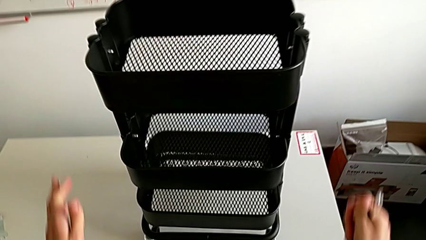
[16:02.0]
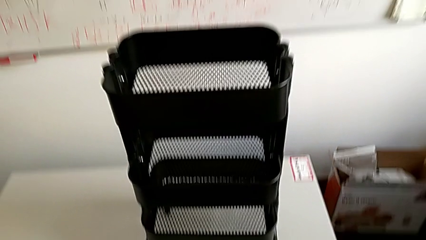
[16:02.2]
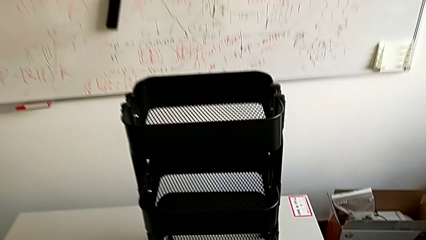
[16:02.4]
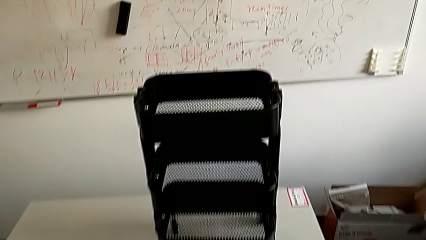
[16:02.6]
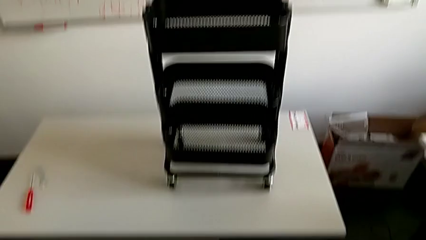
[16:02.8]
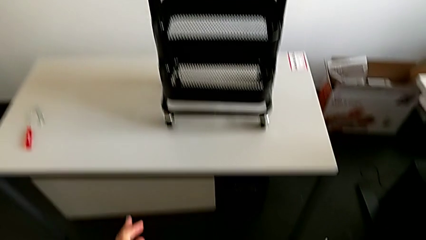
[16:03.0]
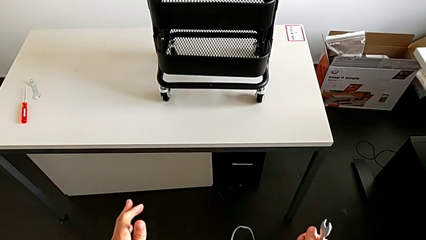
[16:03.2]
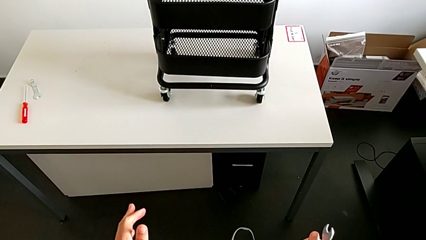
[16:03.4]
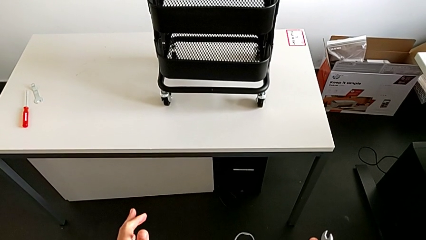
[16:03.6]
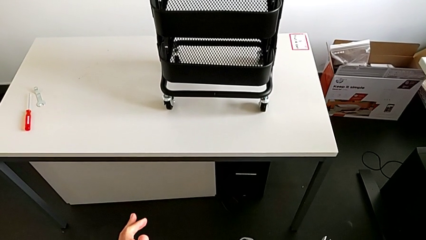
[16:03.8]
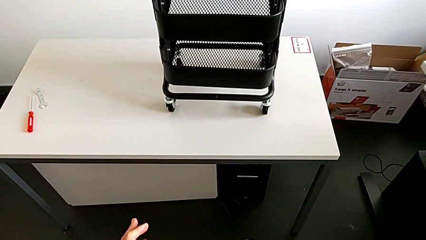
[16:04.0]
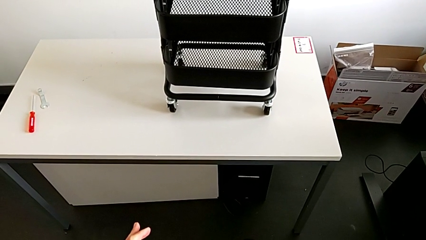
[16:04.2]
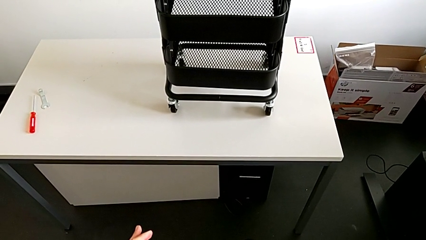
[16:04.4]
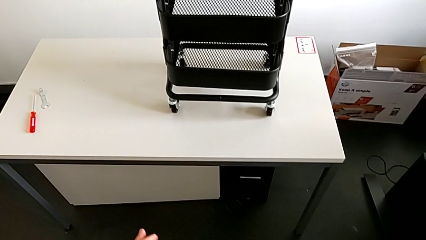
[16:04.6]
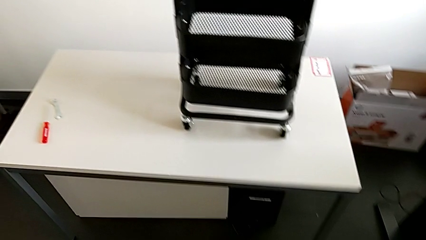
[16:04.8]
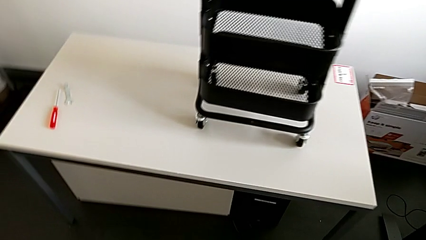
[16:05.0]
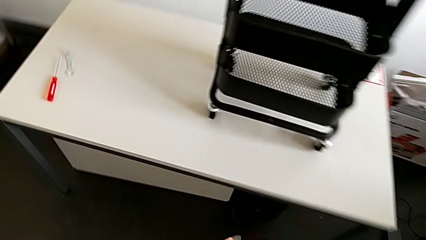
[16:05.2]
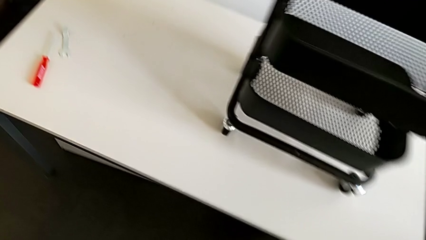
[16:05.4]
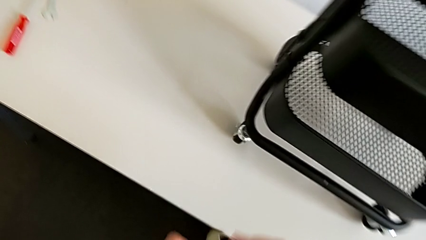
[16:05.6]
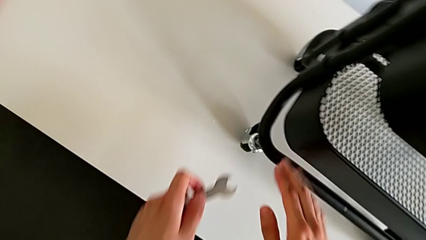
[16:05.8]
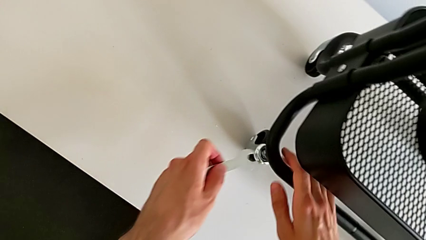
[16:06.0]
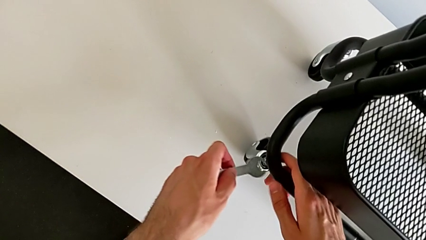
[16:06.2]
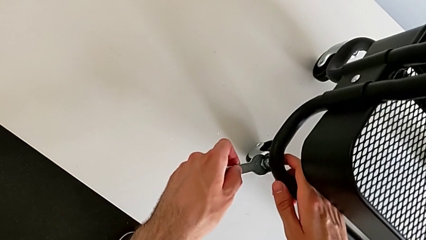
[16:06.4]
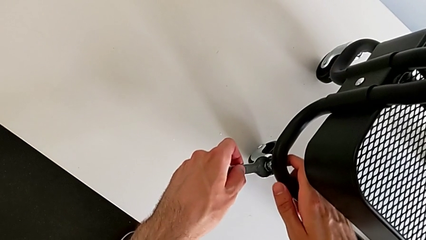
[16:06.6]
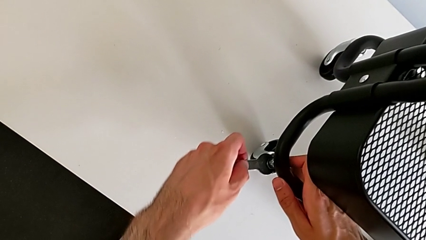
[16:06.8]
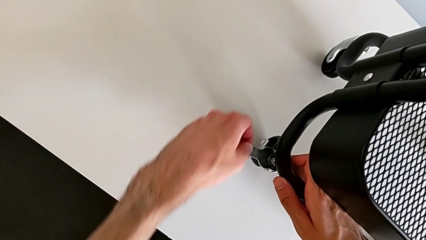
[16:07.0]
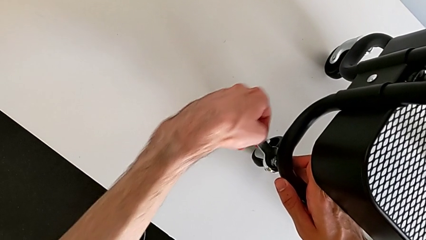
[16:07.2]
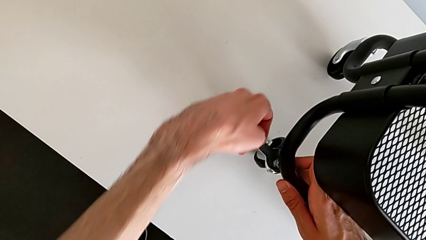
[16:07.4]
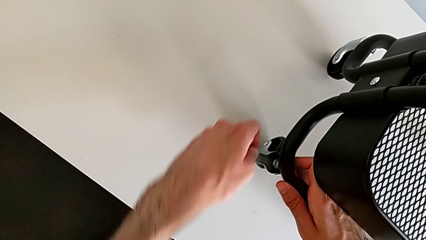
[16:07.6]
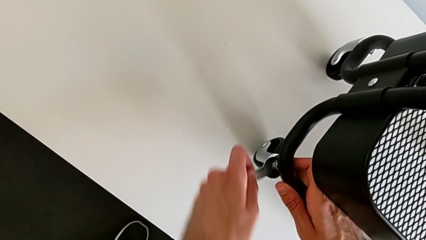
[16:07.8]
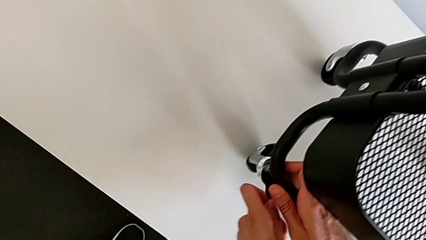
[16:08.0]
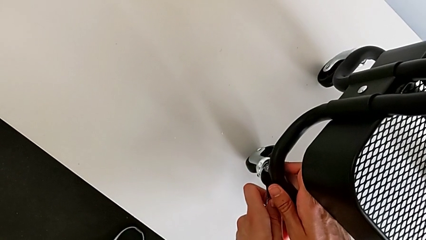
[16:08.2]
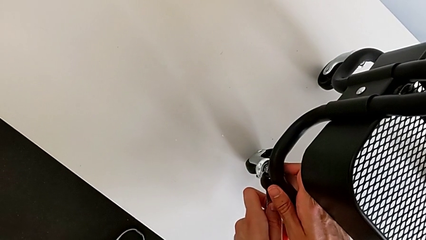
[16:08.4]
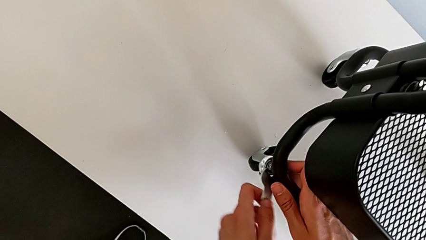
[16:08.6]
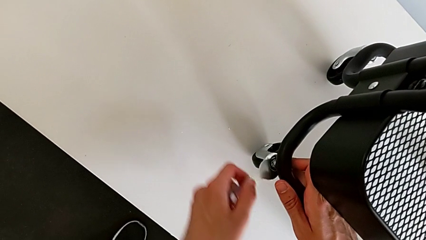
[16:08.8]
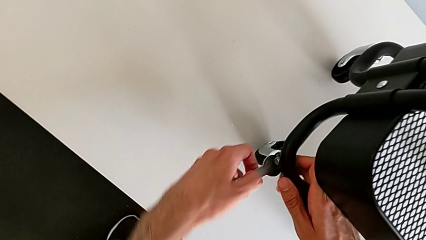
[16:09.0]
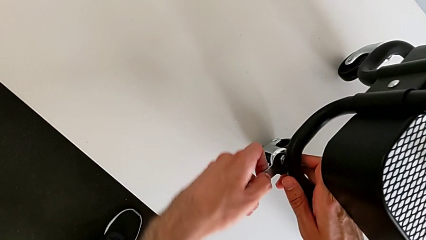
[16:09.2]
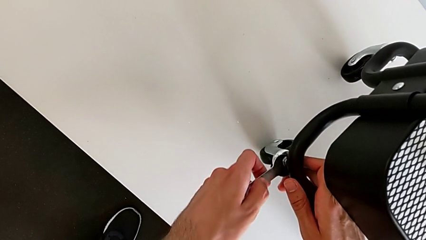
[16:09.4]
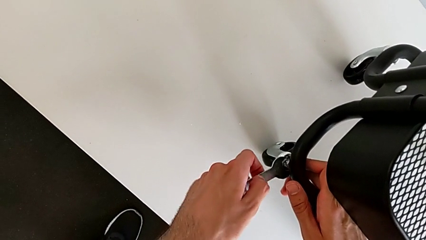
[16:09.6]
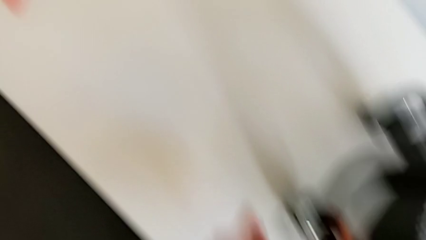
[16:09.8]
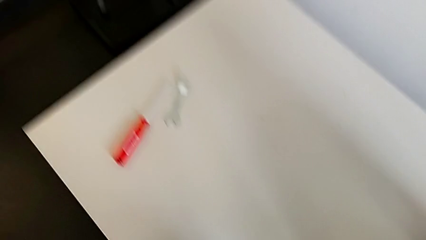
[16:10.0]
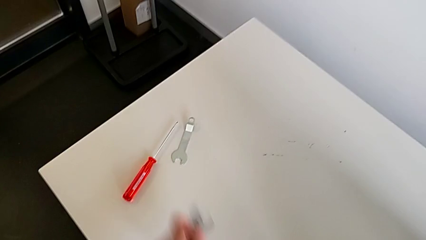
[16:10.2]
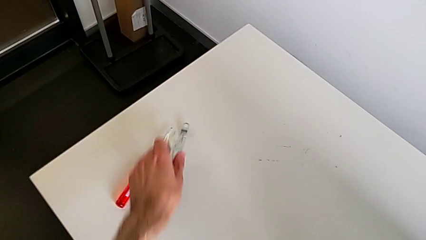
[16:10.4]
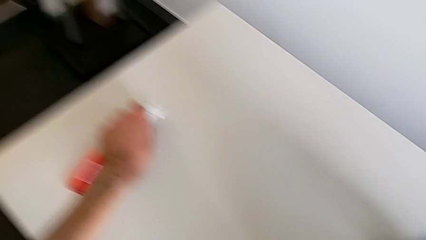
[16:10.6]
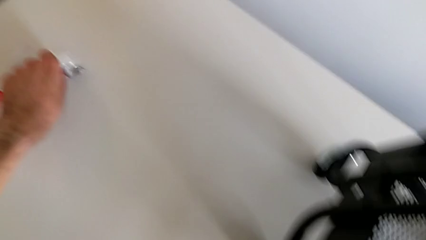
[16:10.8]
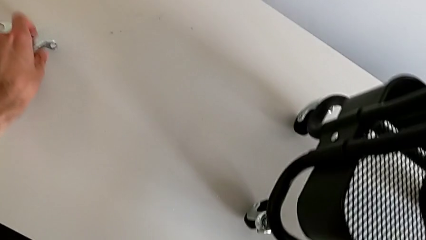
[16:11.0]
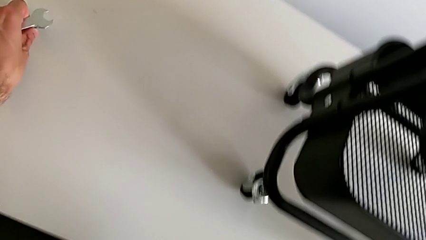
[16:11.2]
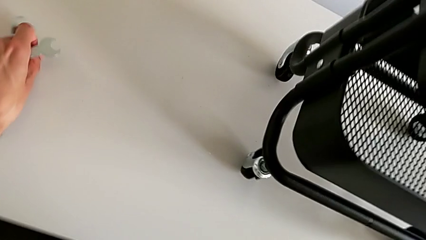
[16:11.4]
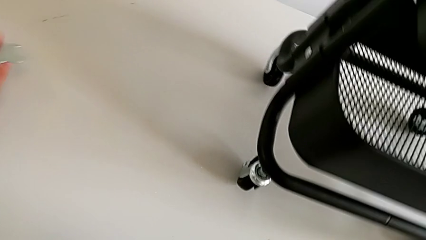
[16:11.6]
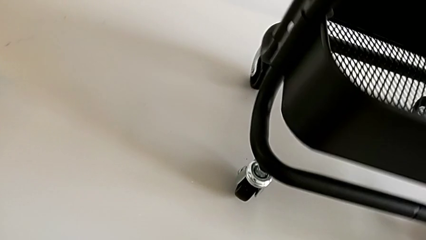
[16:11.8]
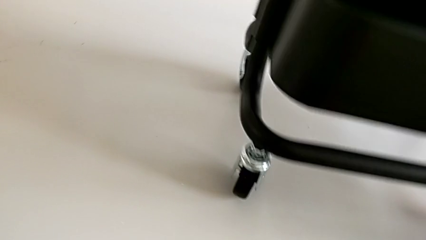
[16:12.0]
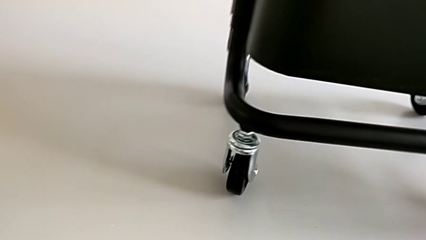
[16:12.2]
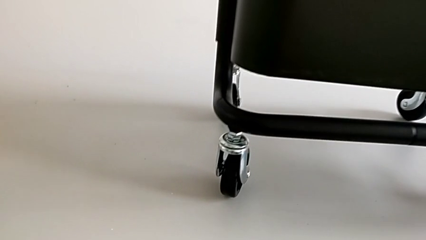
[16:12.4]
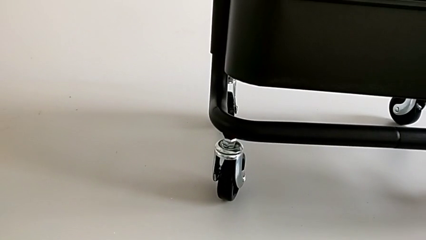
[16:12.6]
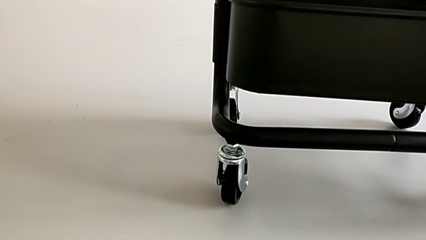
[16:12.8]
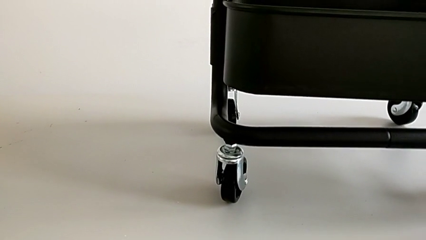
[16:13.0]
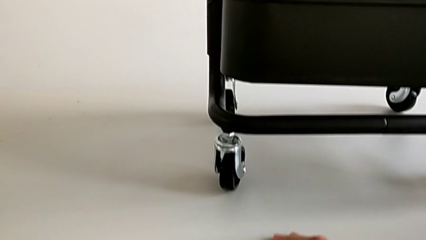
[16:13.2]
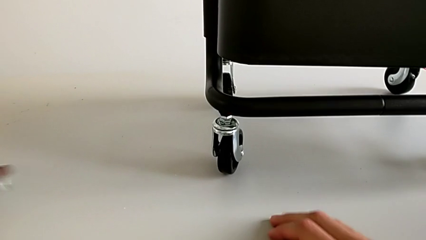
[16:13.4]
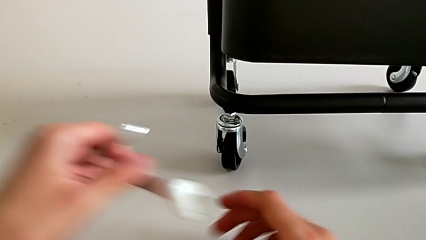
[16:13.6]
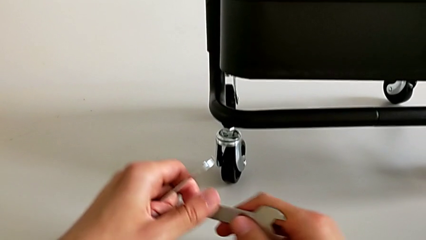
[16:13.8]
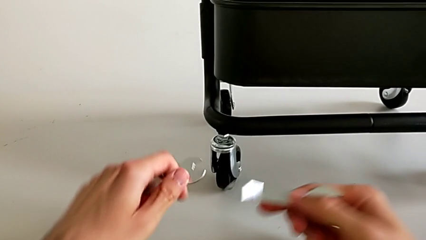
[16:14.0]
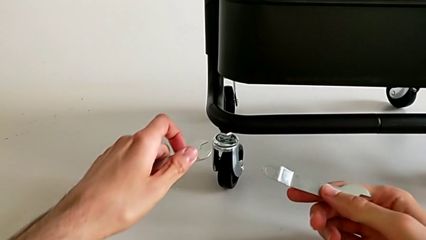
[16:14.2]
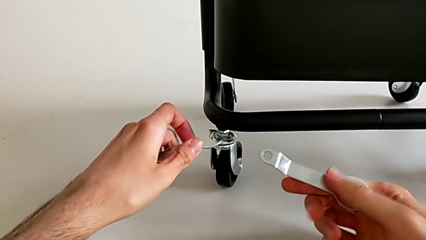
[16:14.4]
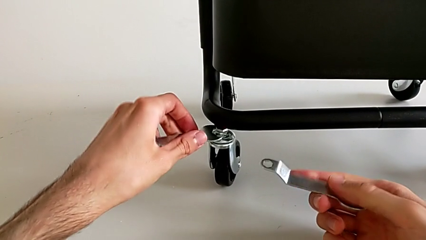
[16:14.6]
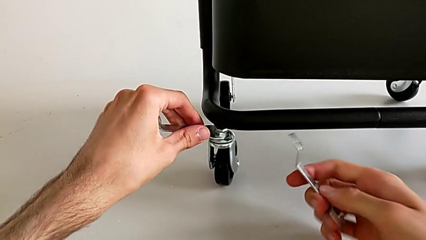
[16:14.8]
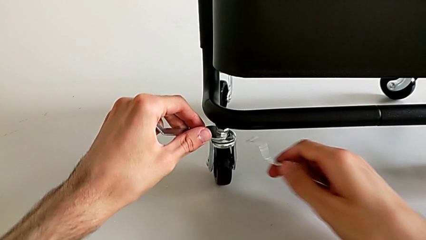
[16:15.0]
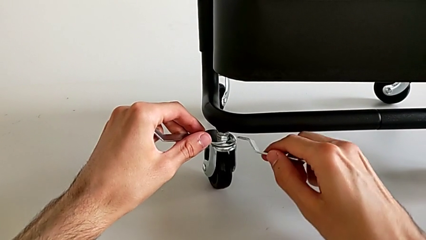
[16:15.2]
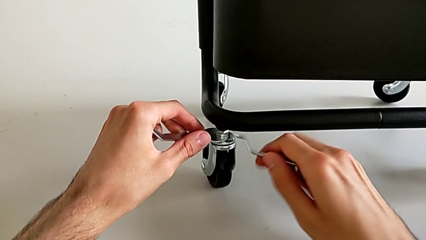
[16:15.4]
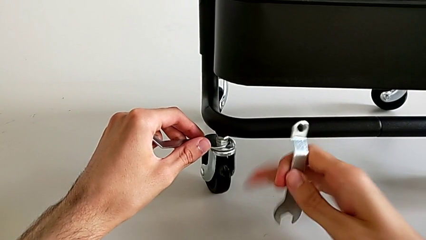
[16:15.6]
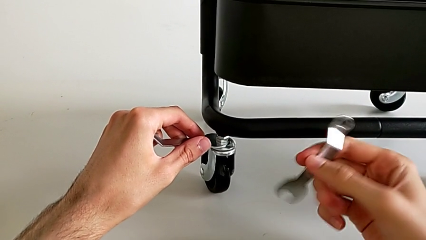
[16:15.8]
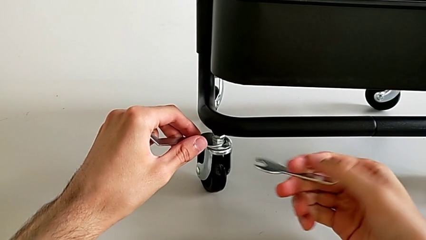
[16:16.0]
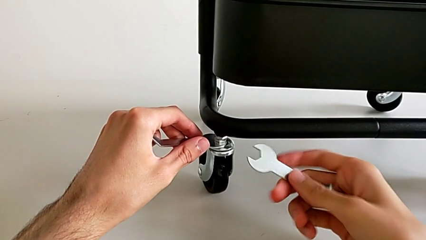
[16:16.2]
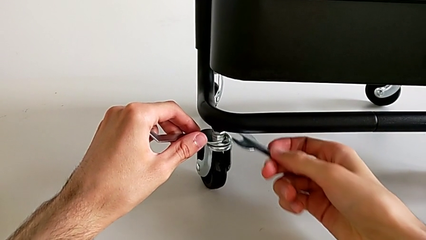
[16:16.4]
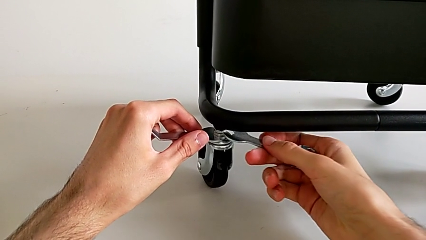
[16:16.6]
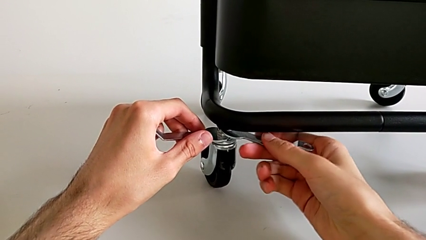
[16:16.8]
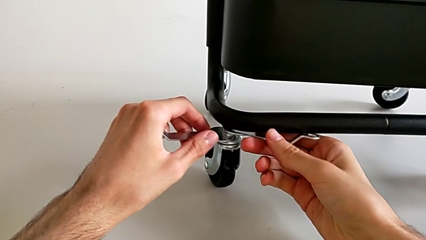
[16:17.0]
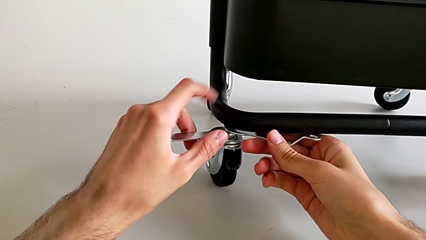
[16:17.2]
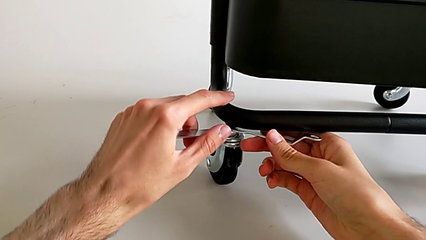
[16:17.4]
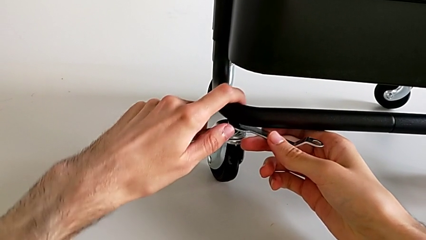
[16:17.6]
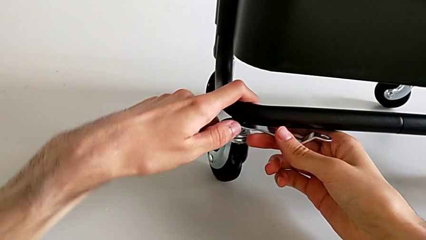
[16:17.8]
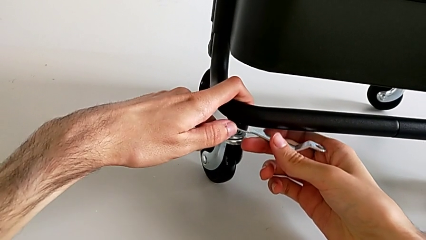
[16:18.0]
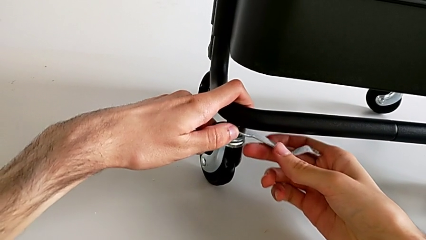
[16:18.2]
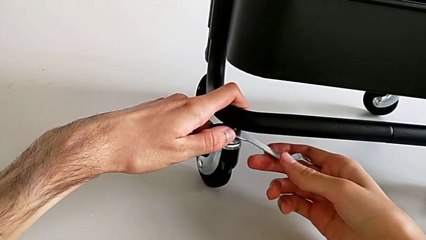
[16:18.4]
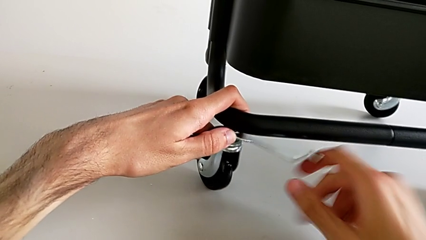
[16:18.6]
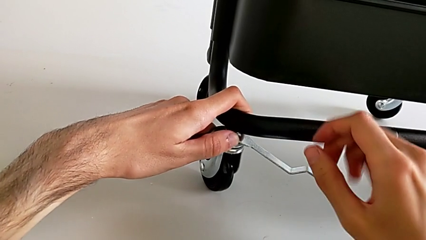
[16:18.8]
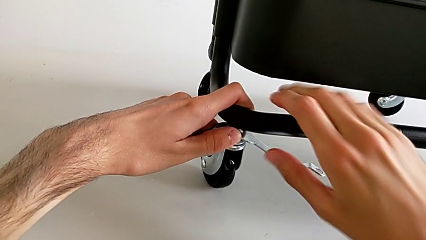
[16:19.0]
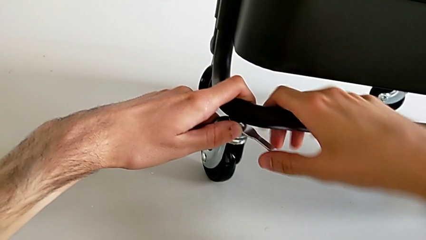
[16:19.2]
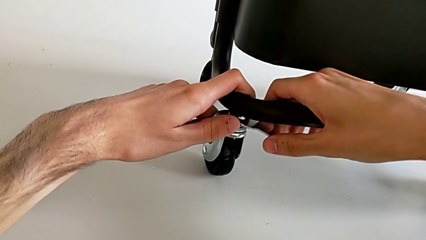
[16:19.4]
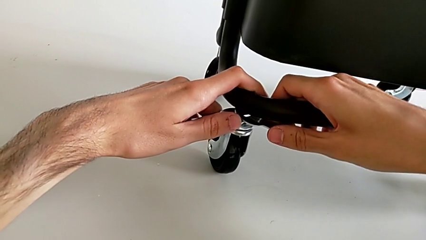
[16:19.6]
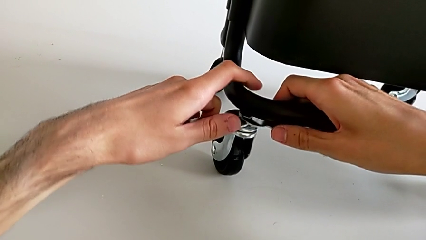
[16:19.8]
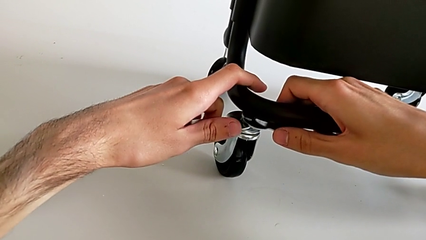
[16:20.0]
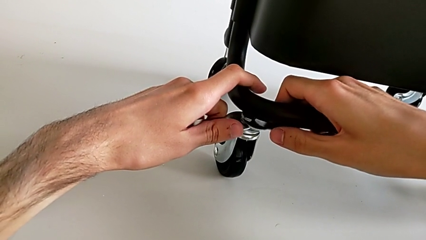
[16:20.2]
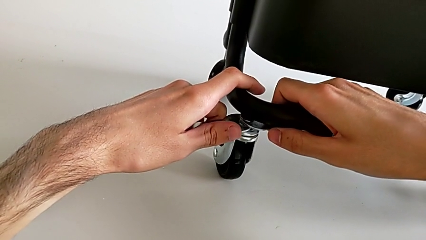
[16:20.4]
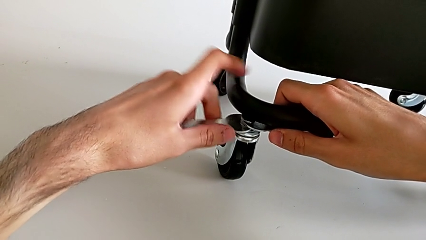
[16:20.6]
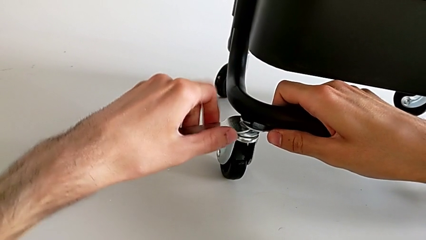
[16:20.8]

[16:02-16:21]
The camera wearer is assembling four wheels. They wrongly screw the hexagon cap nut.
